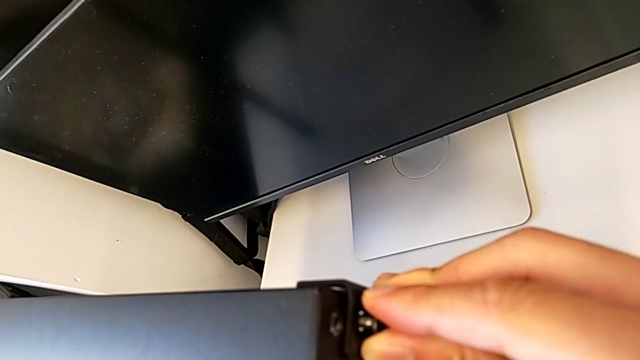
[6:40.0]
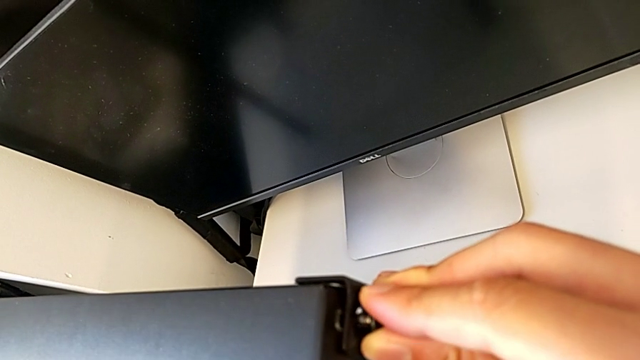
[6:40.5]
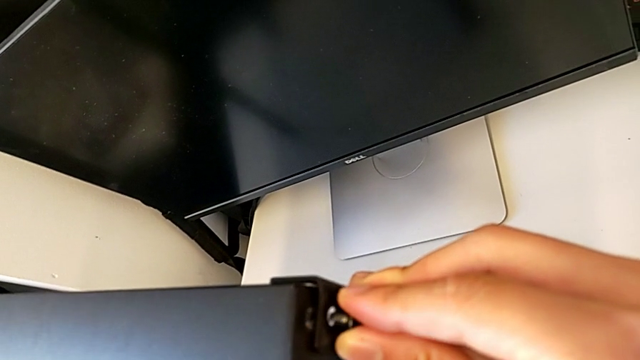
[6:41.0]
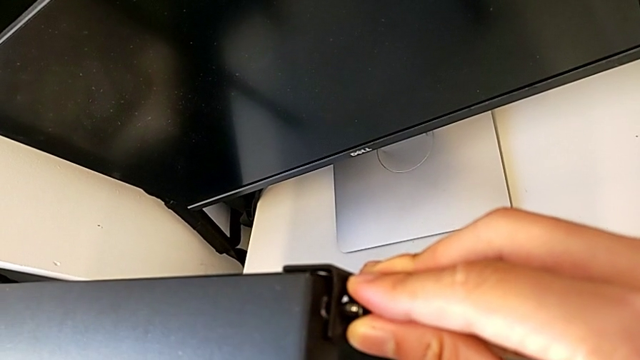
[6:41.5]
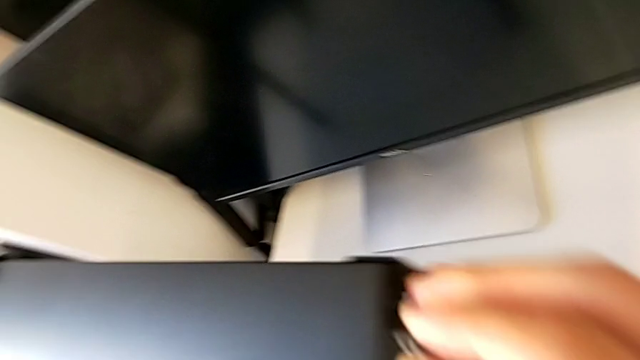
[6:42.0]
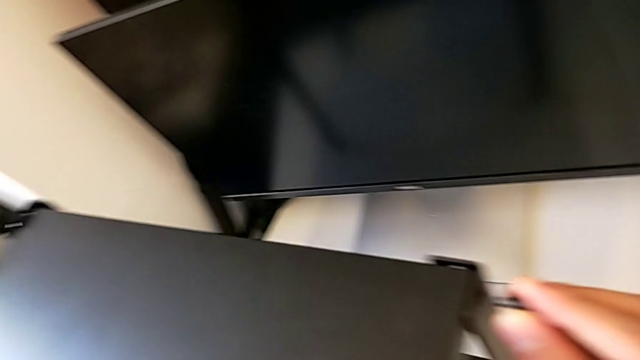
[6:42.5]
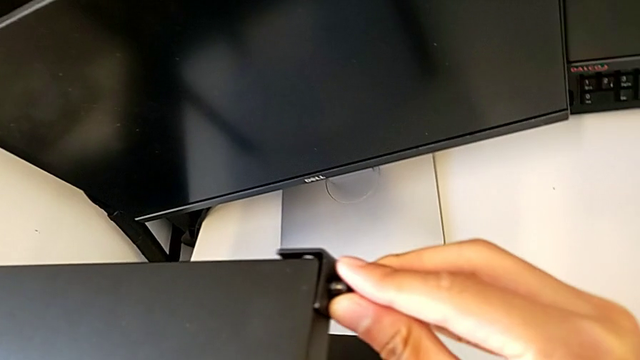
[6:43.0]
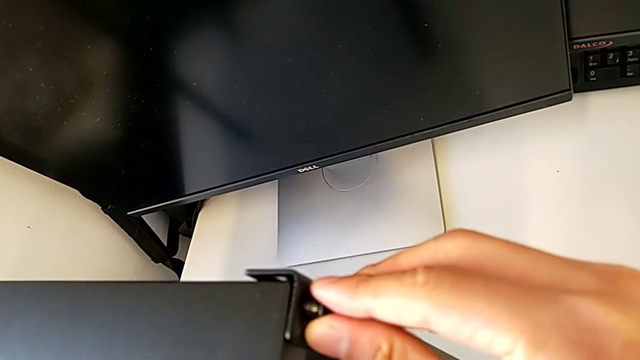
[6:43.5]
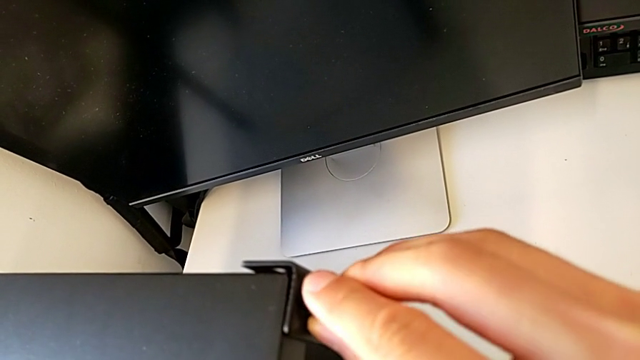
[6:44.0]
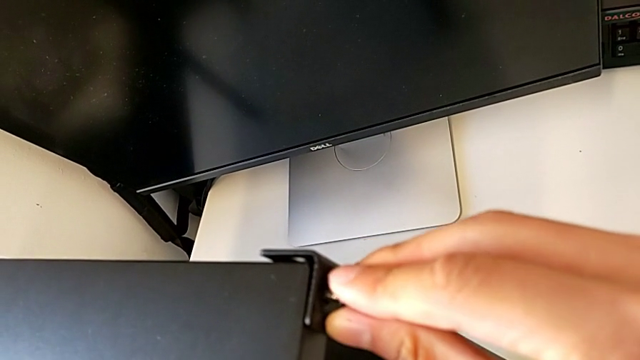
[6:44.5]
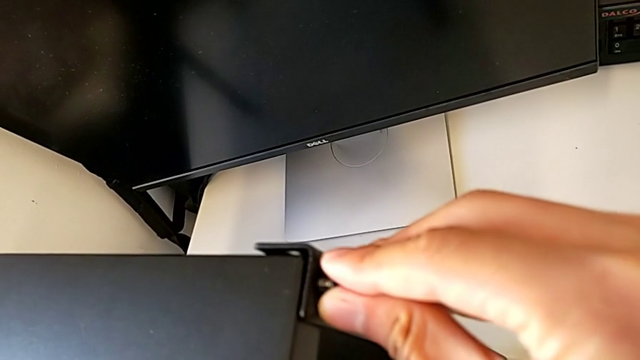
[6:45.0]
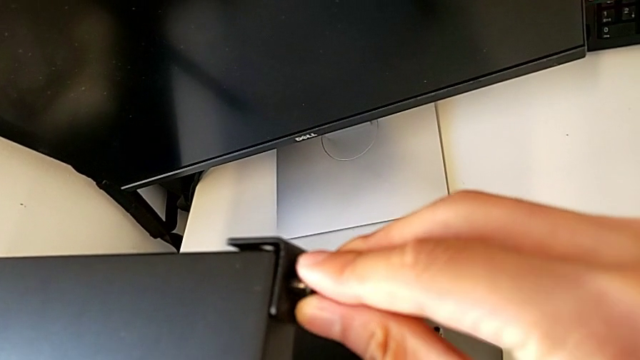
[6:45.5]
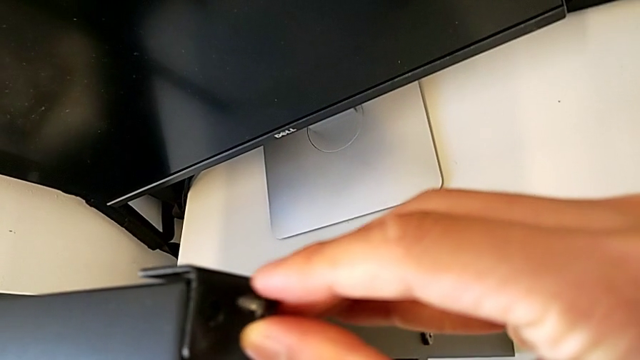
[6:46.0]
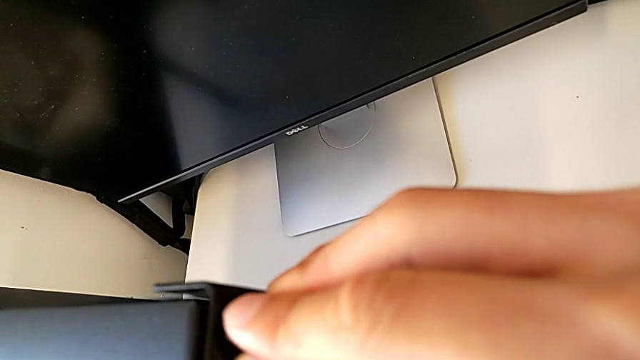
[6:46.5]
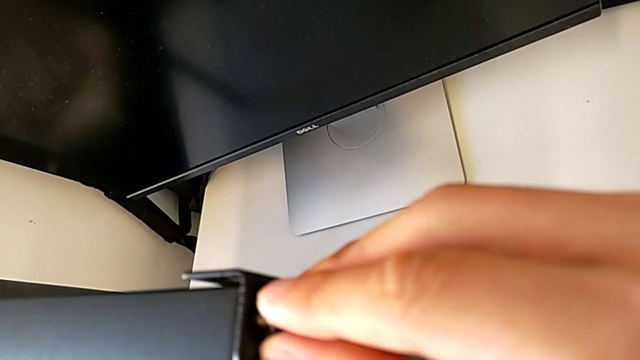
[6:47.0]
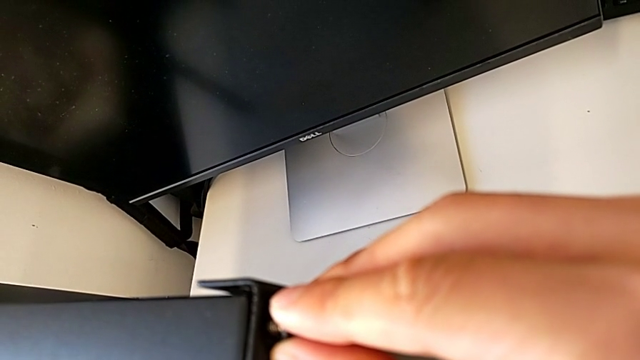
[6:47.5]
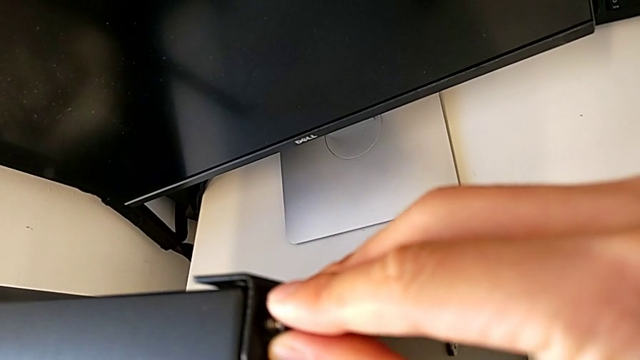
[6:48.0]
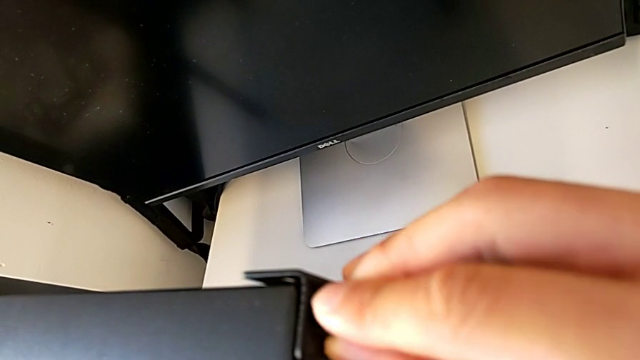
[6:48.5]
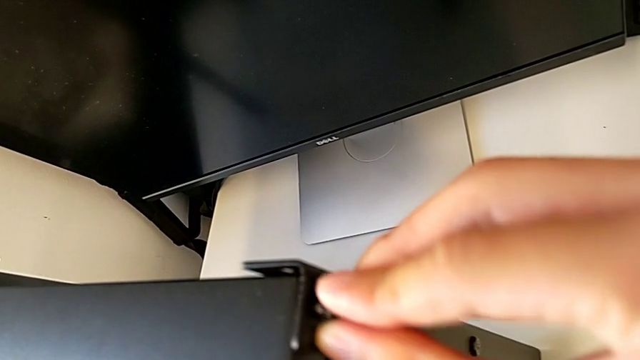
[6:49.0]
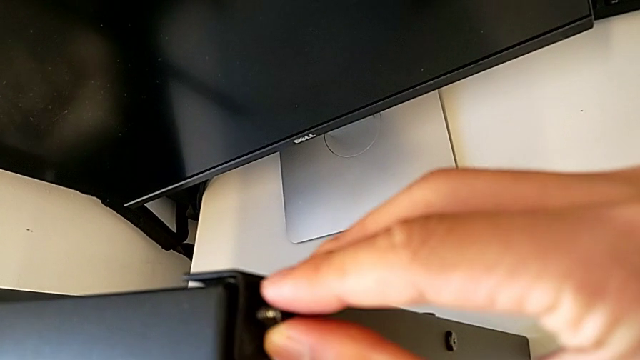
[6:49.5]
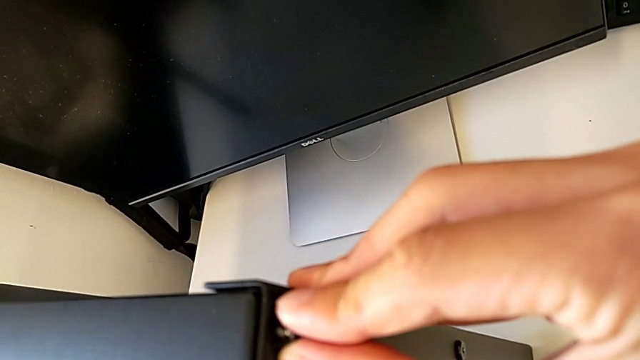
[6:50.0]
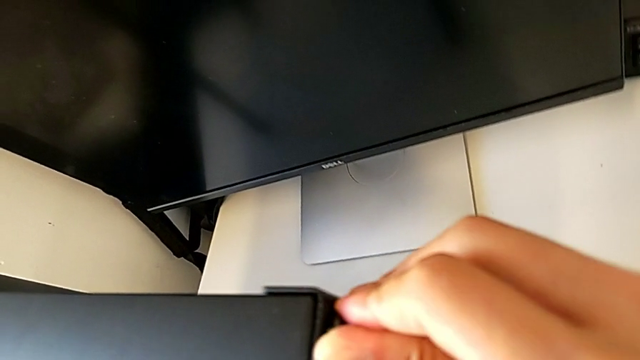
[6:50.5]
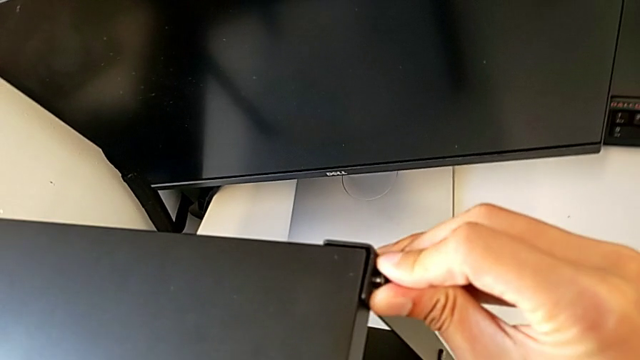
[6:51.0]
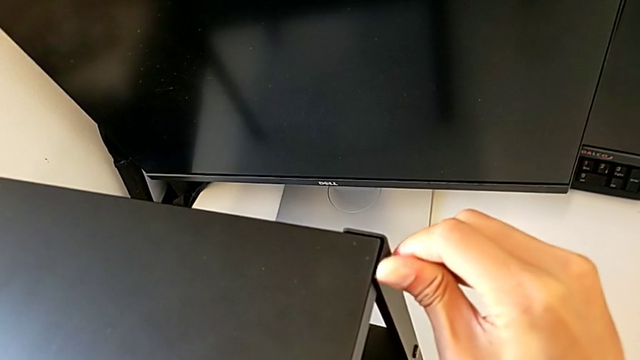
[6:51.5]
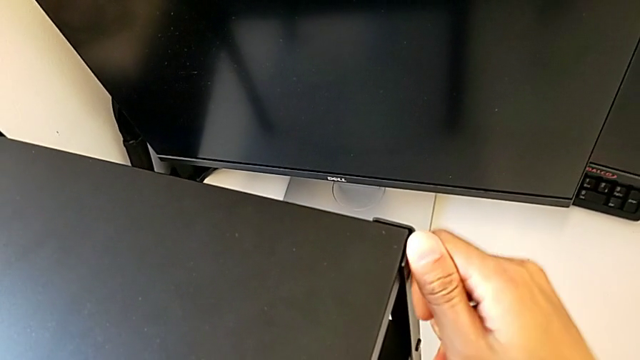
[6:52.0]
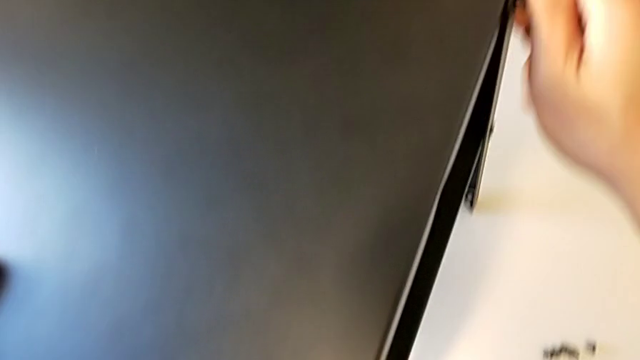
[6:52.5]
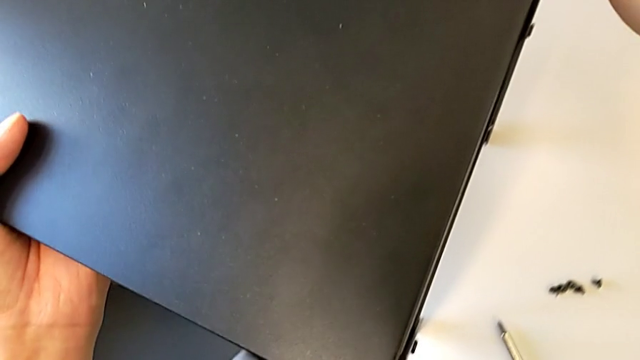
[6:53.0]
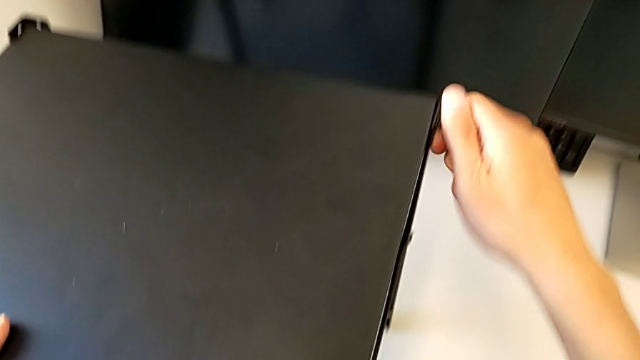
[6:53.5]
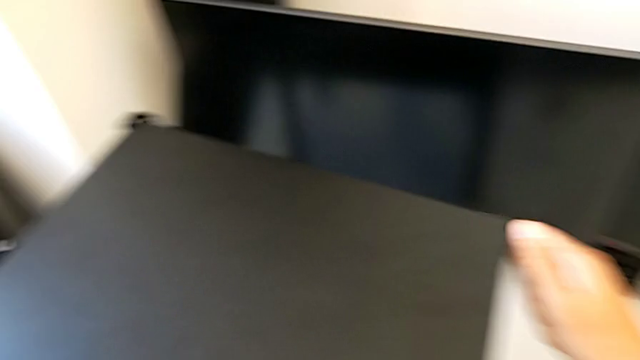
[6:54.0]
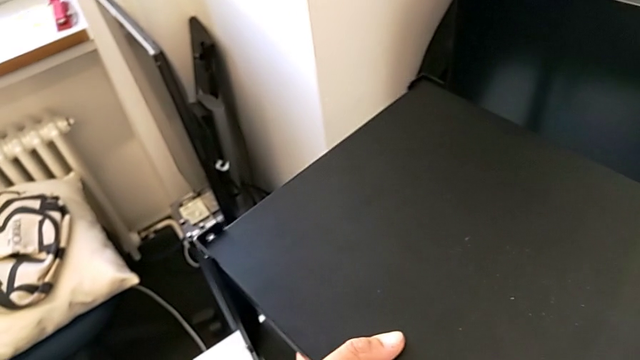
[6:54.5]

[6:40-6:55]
The camera wearer is screwing the second leg into the top of the table. They keep aligning the leg and begin to screw the first hex socket head.

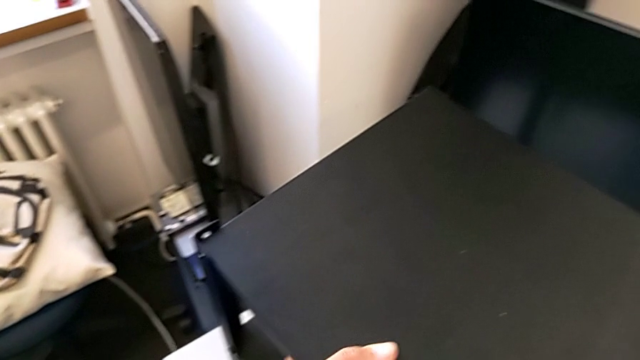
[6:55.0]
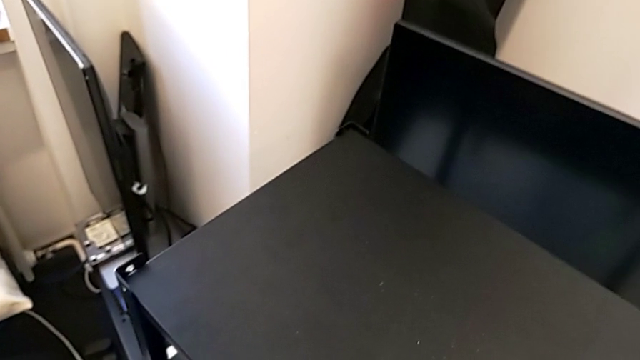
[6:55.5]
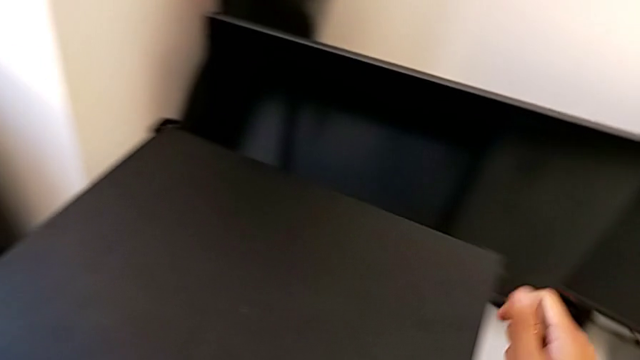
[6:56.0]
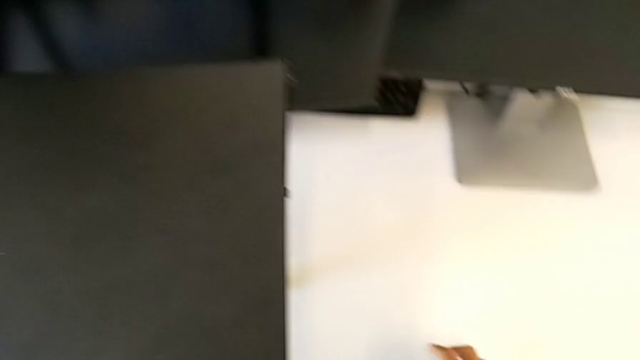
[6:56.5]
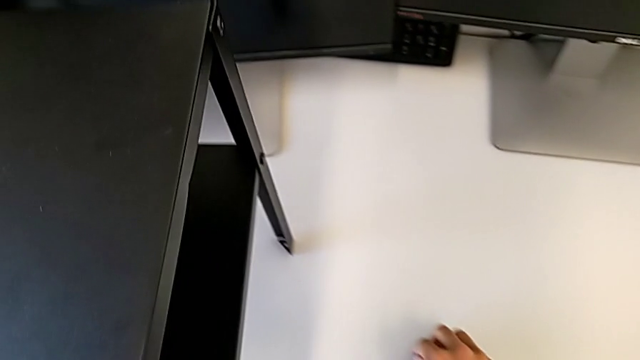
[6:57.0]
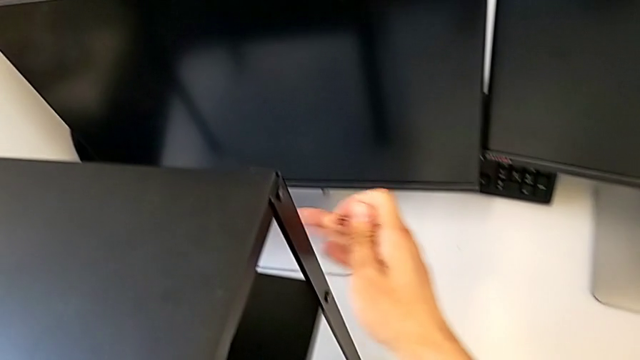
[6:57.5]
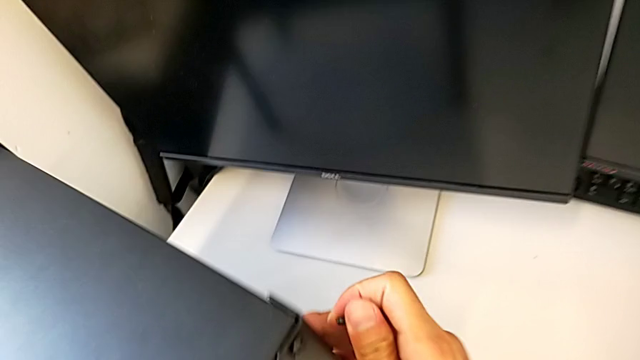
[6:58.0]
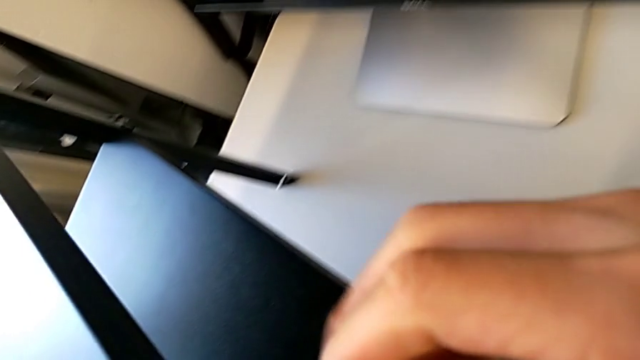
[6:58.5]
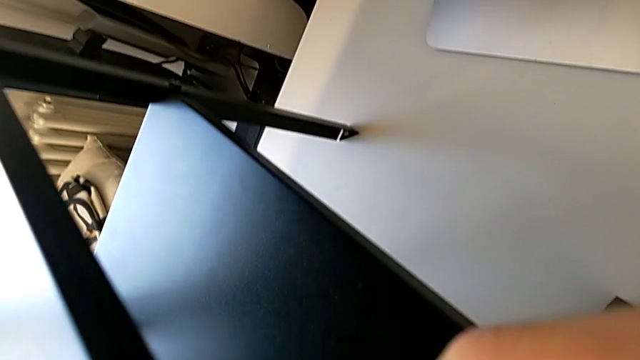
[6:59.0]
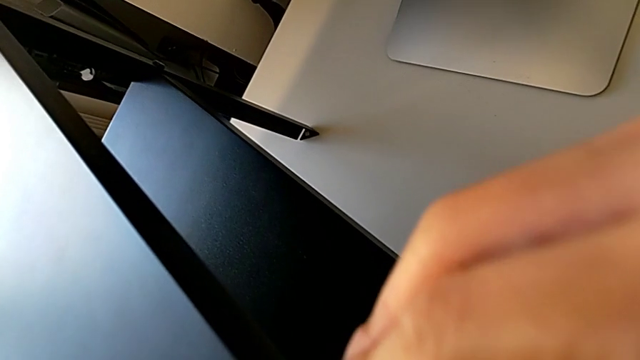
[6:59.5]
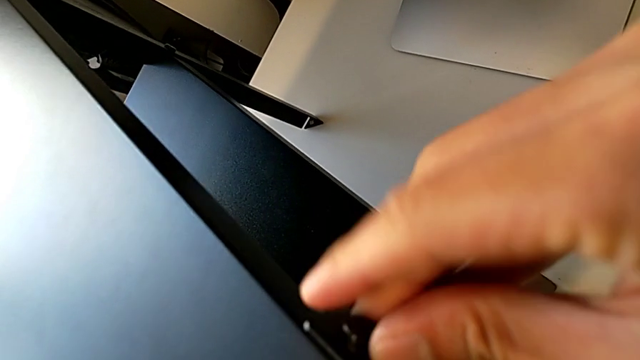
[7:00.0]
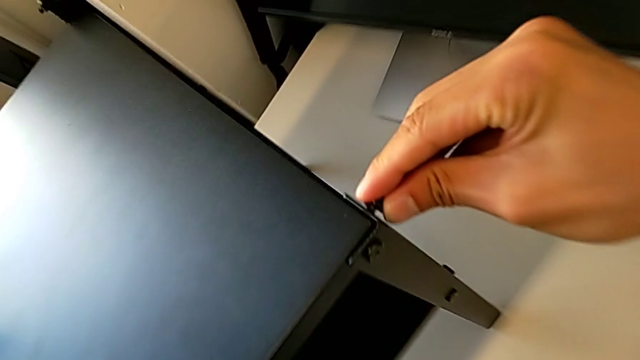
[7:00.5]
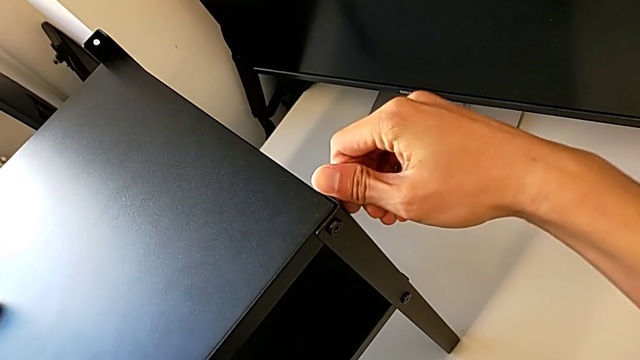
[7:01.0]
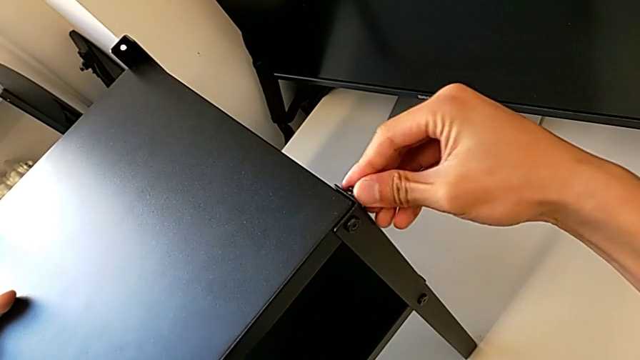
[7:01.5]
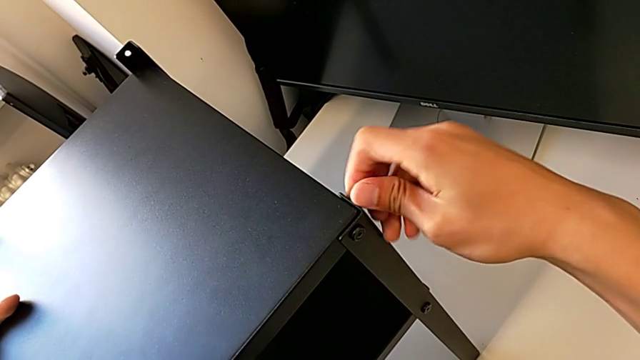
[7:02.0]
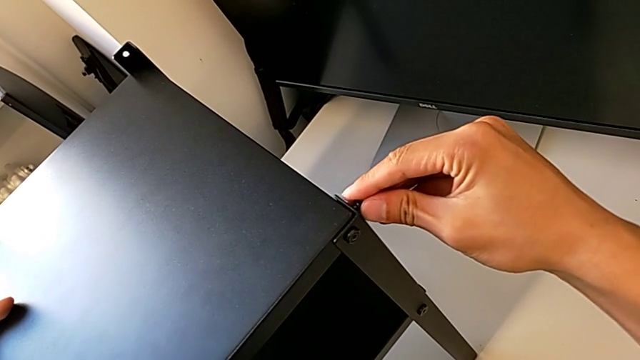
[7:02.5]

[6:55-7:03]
The camera wearer is screwing the second leg into the top of the table. They lift the hex socket head and begin to screw the second hex socket head.
